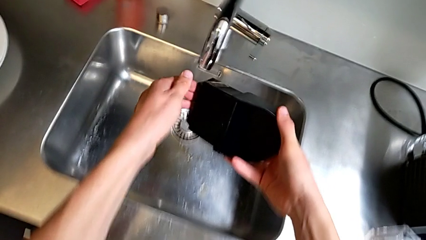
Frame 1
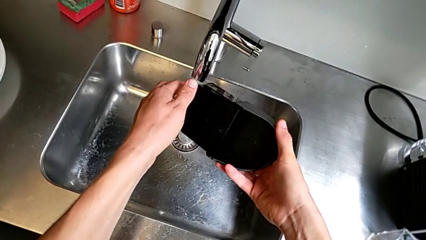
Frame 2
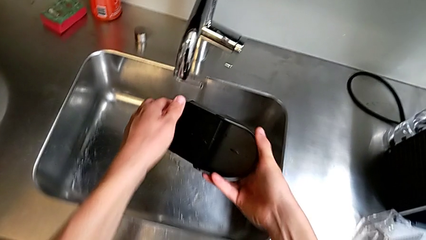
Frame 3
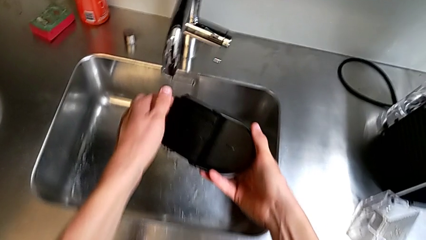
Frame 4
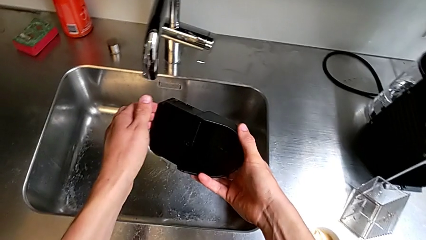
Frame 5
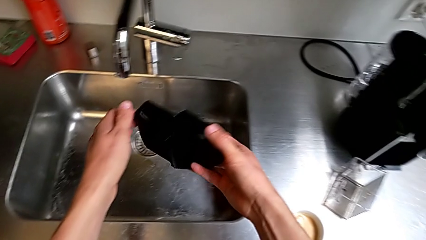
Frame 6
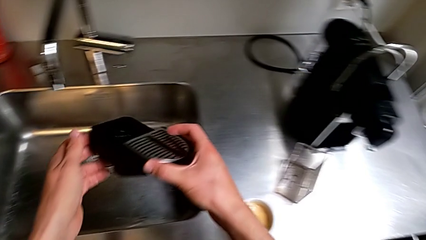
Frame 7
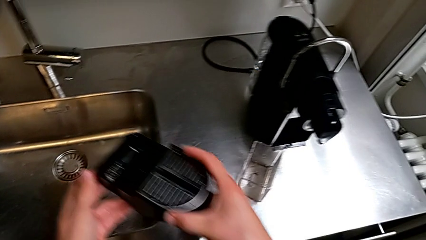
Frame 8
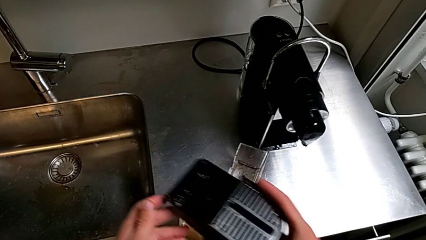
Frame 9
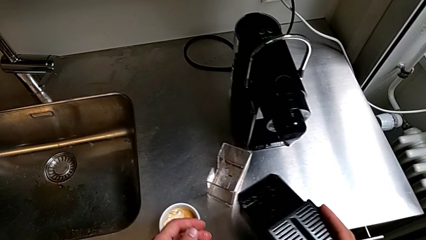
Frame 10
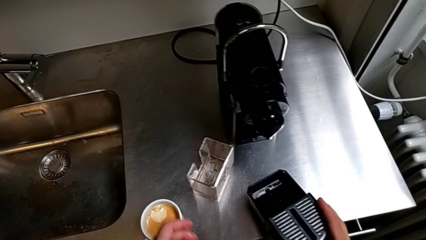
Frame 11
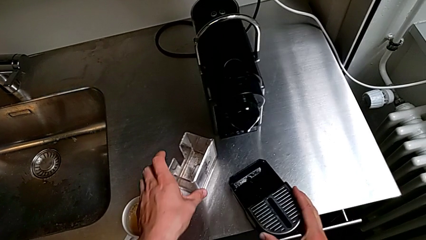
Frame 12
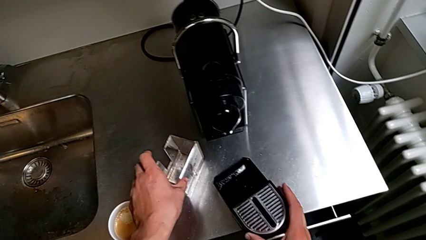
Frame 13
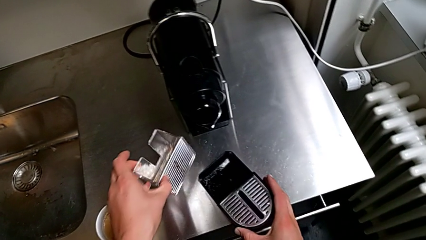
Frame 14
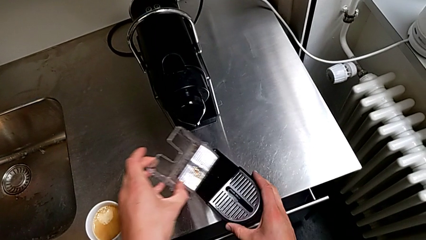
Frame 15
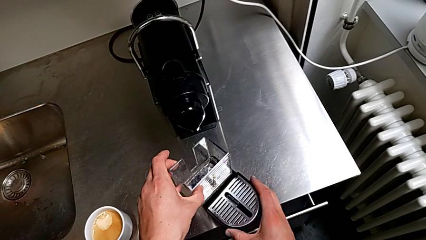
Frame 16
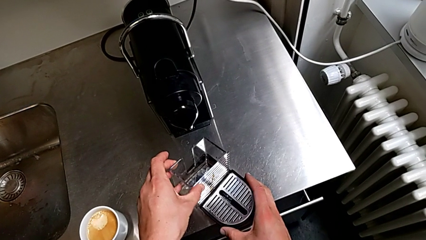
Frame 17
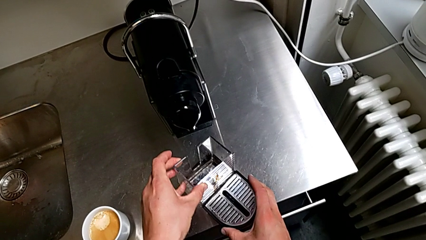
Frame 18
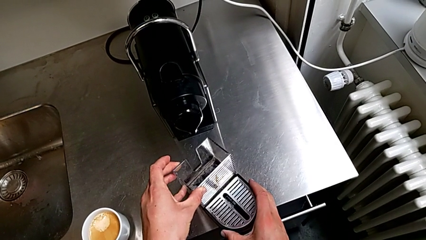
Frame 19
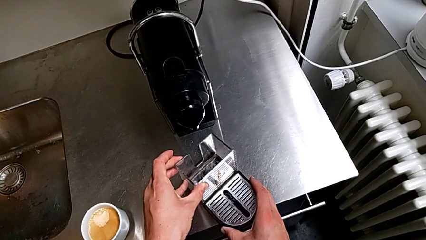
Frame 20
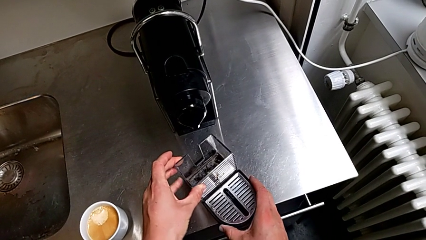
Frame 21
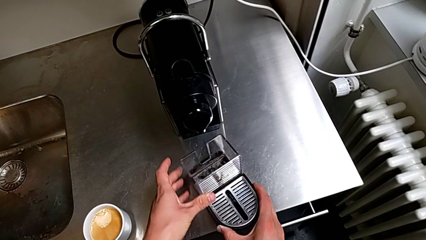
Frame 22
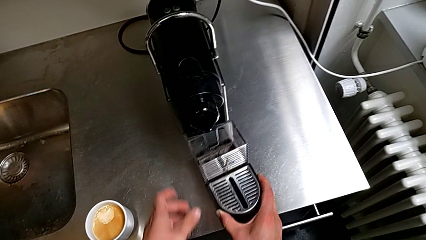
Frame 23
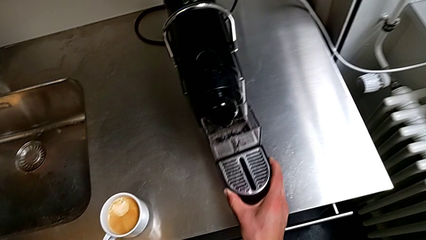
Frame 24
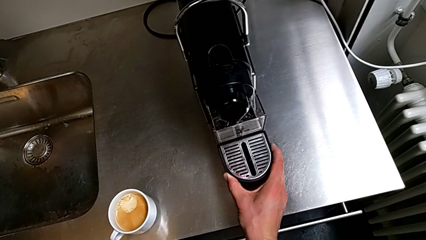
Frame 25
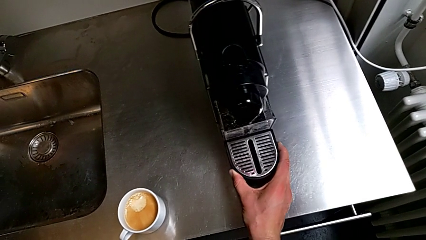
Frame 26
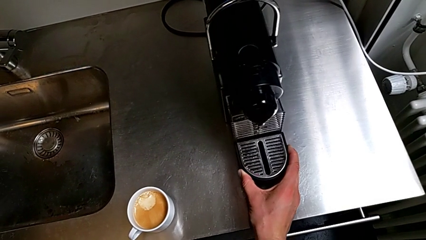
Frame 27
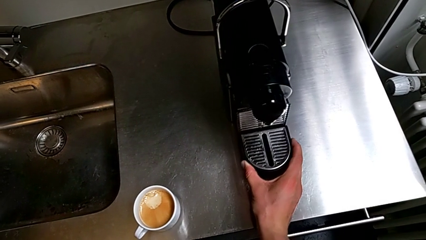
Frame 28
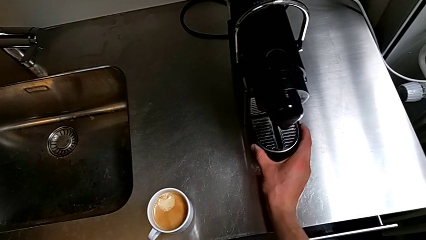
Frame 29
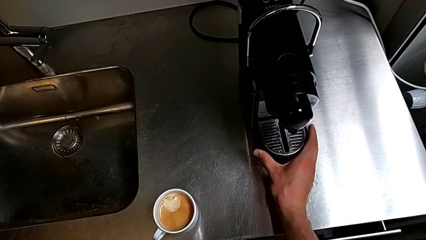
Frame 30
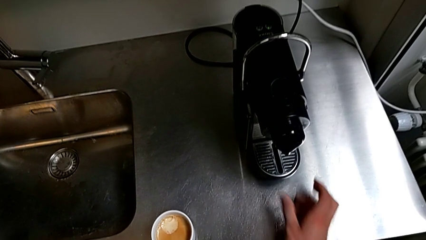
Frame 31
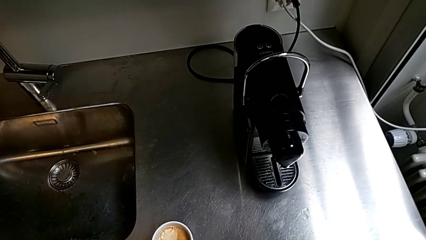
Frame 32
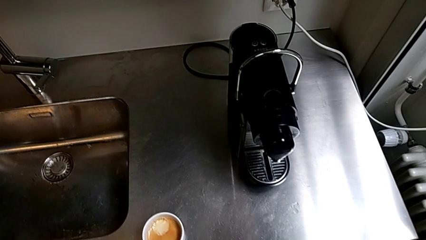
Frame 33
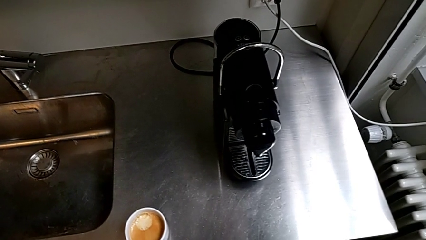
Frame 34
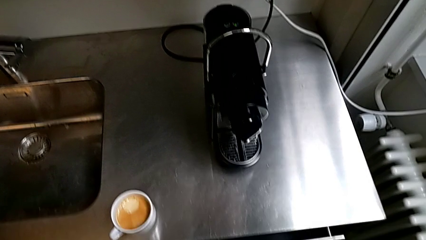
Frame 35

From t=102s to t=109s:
The camera wearer is emptying the drip tray. They empty the black drip tray with the right hand, assemble it with the left hand and insert it with the right hand.
